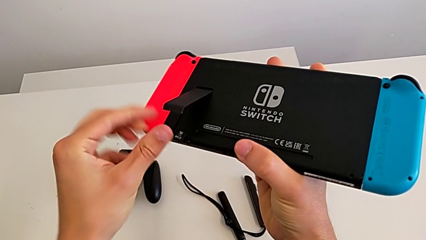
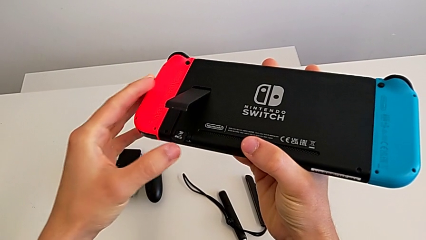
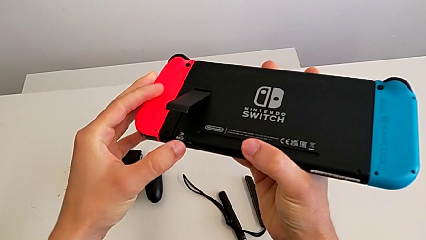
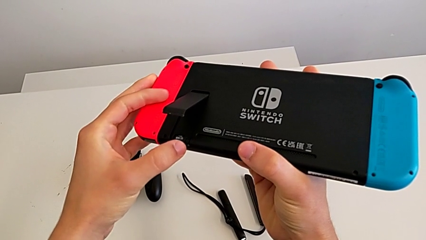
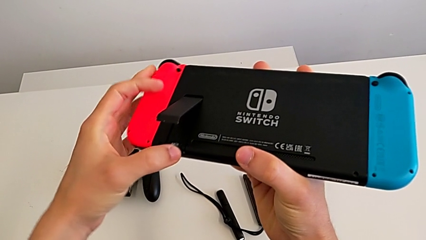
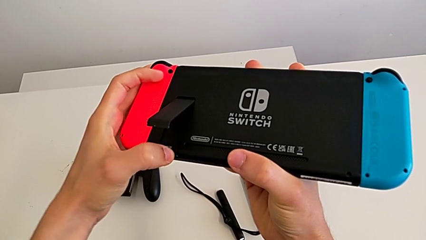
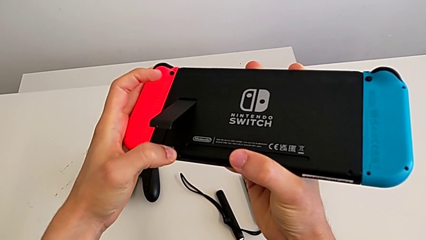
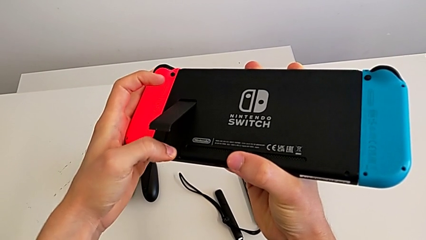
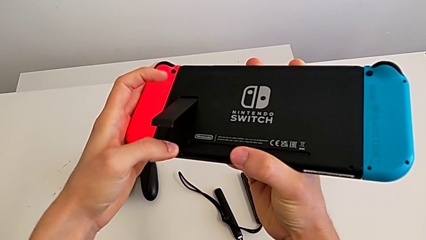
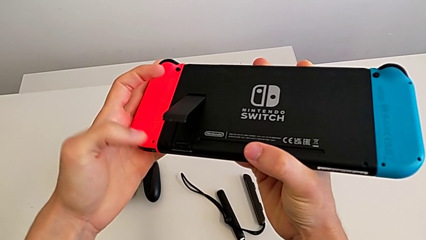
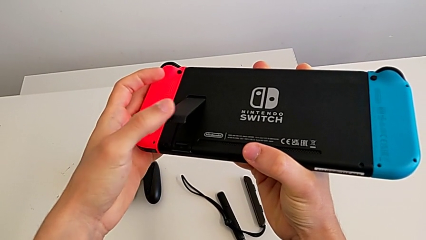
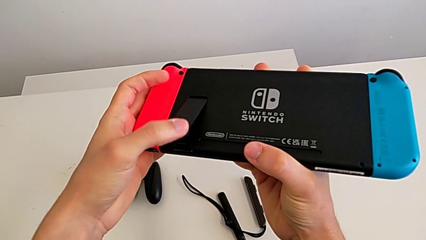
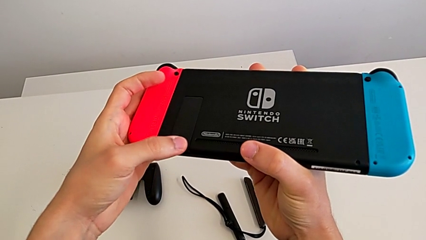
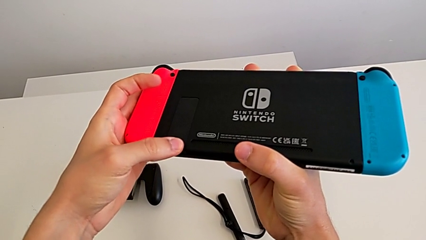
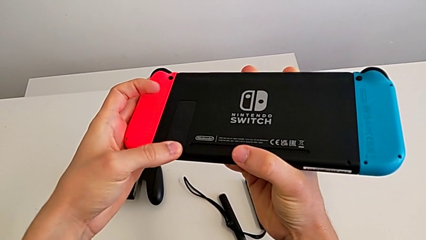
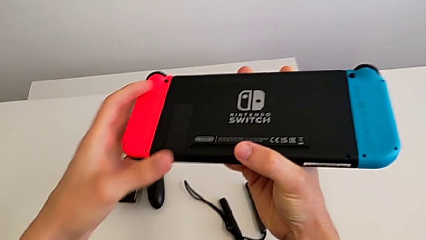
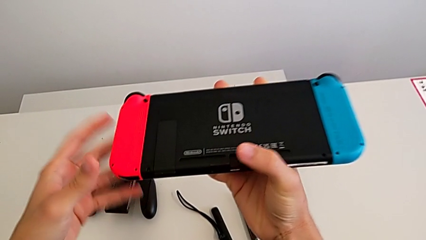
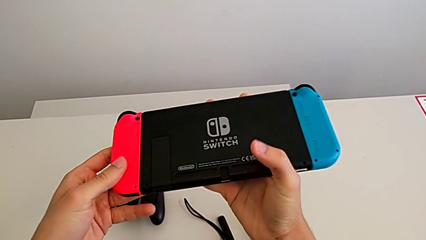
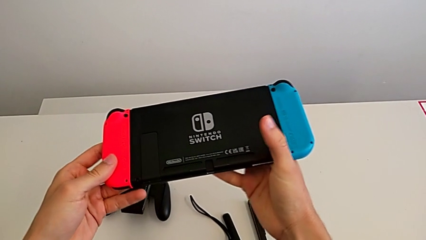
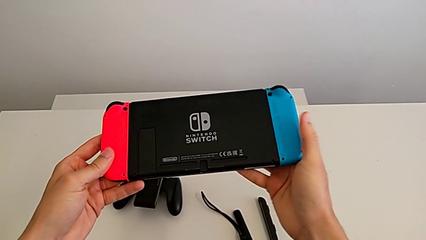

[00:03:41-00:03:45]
The camera wearer is changing their micro SD card. They insert the second SD card, close the kickstand and hold the Nintendo Switch.

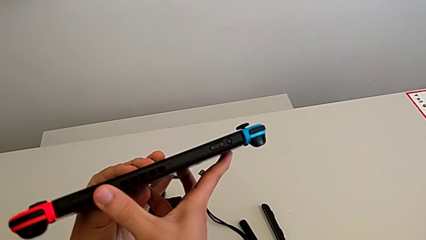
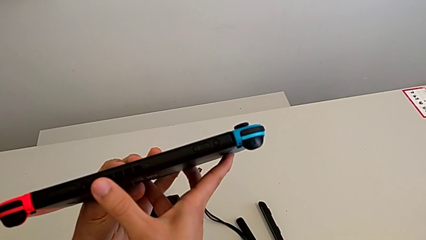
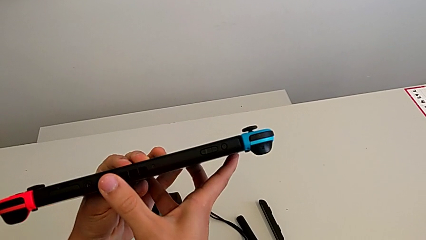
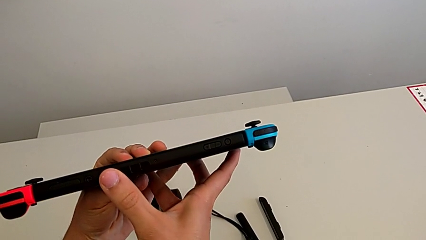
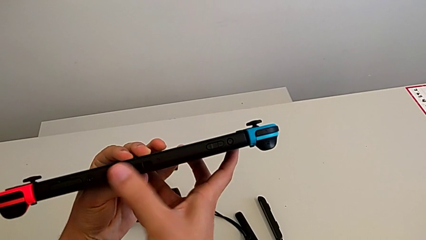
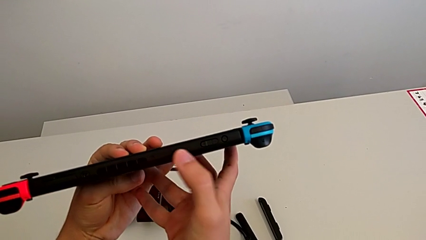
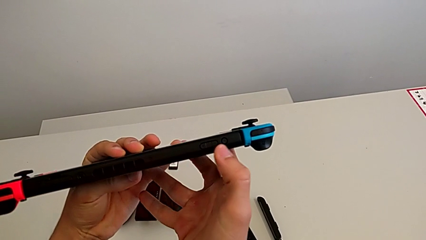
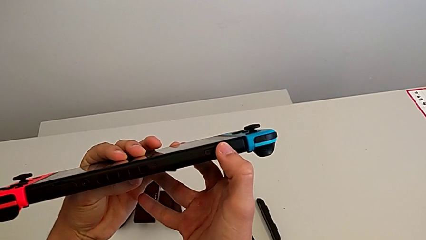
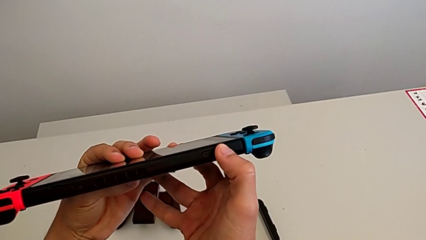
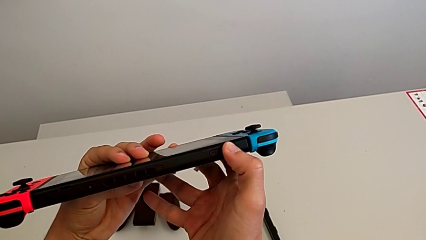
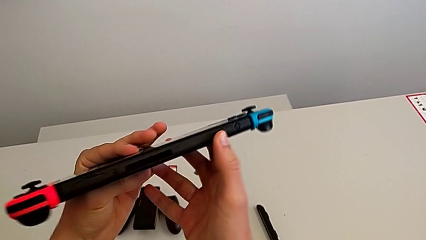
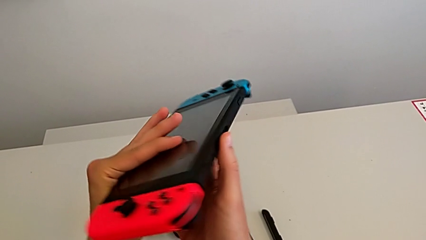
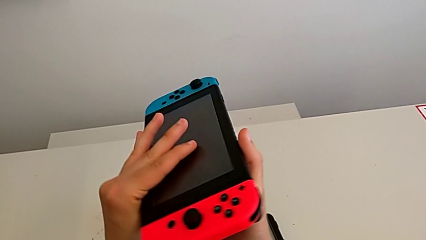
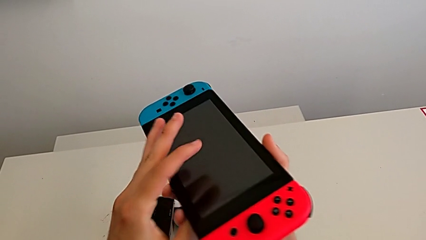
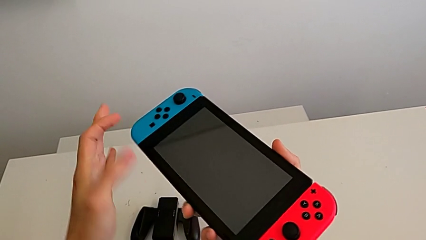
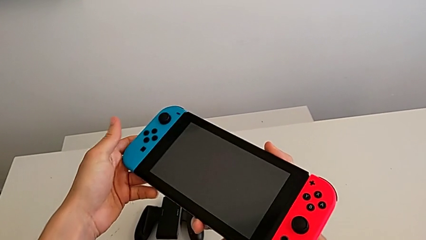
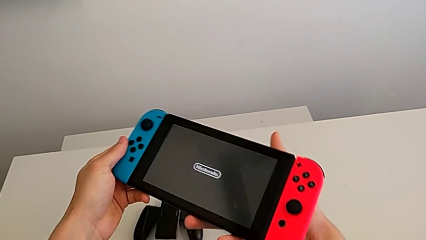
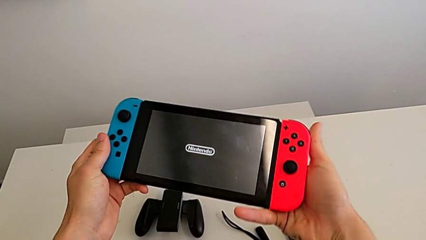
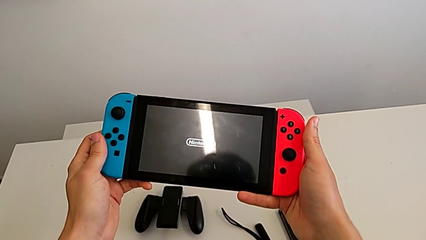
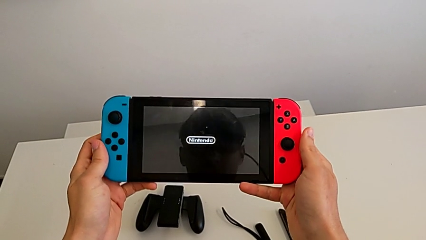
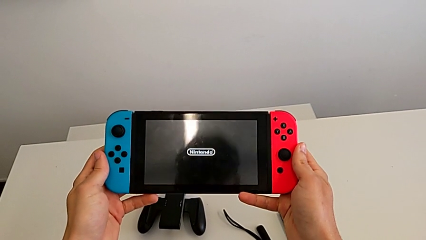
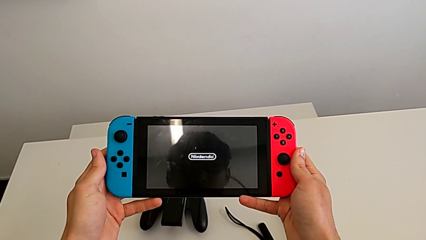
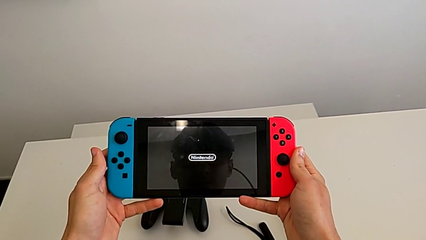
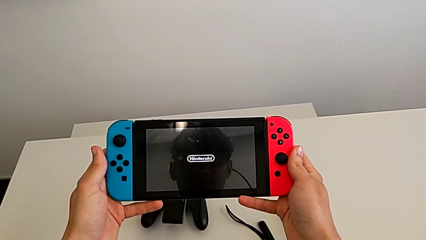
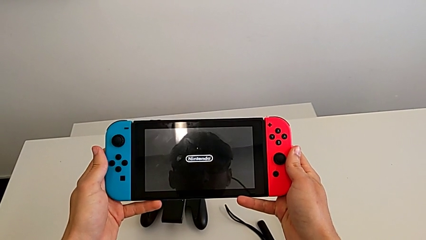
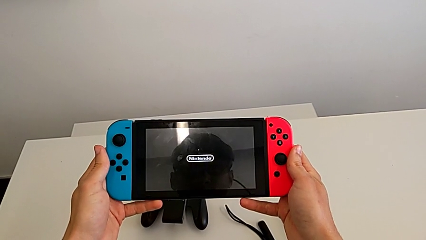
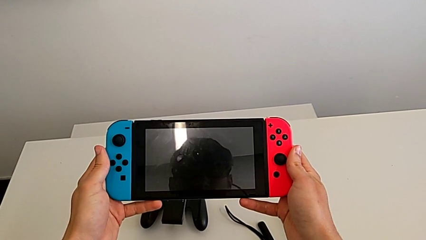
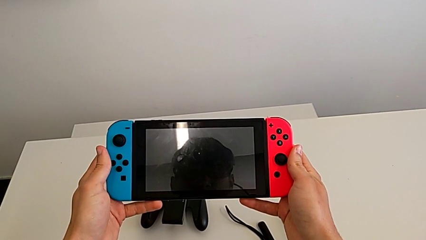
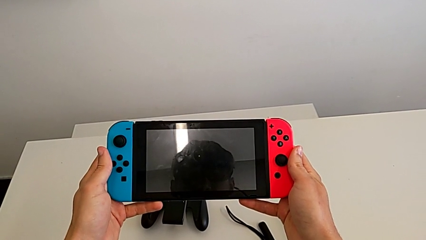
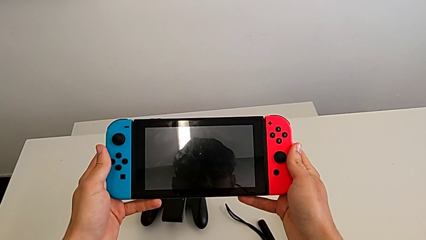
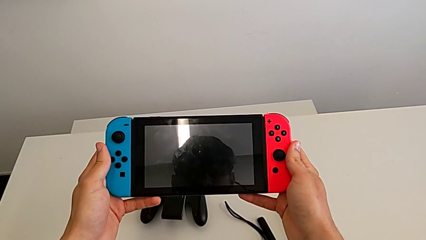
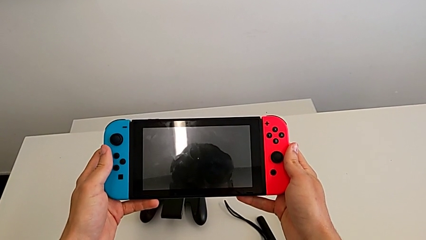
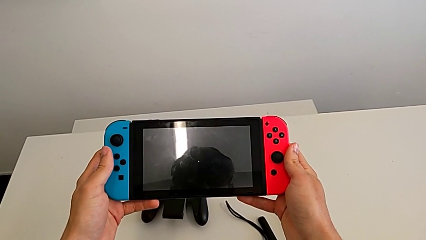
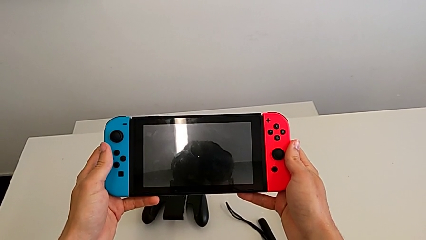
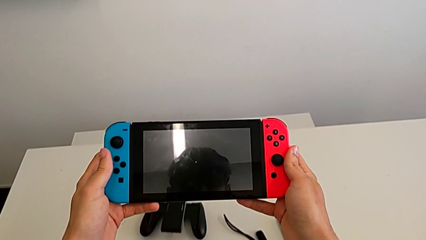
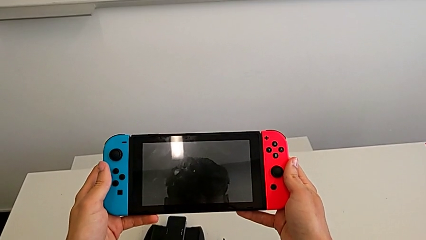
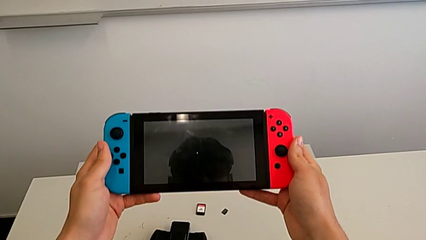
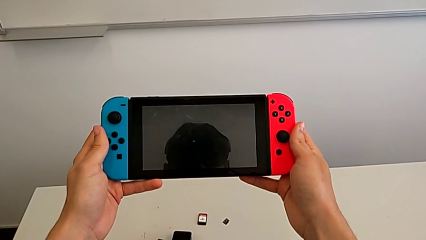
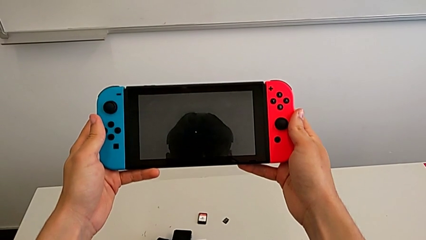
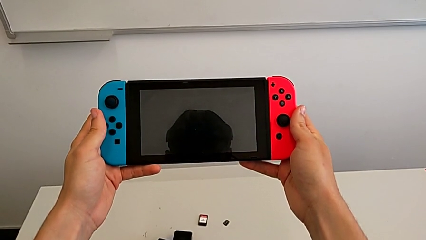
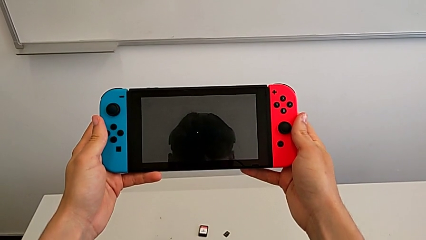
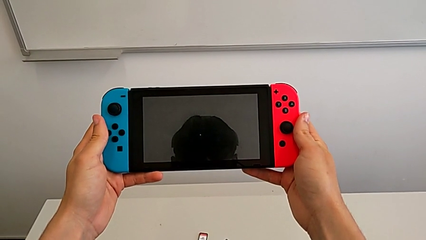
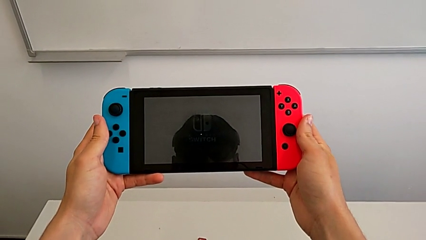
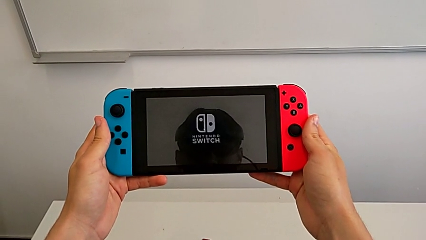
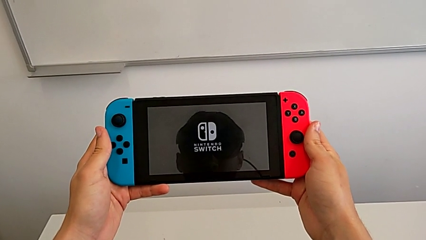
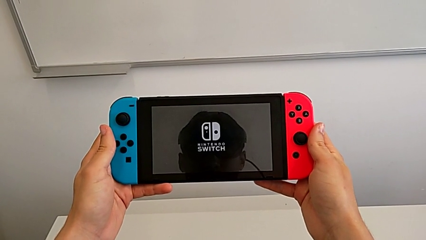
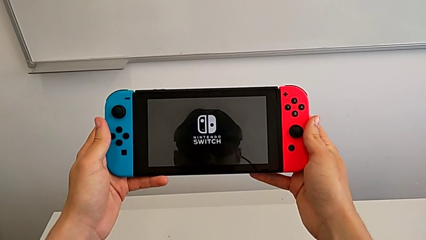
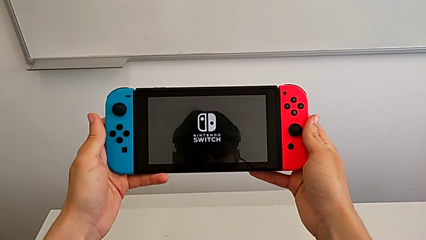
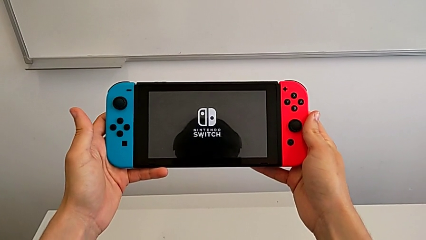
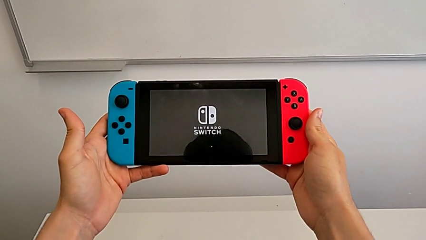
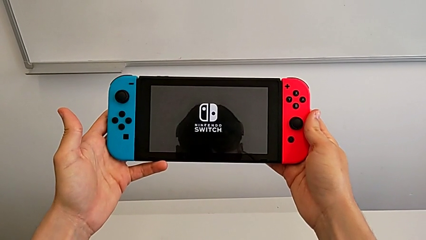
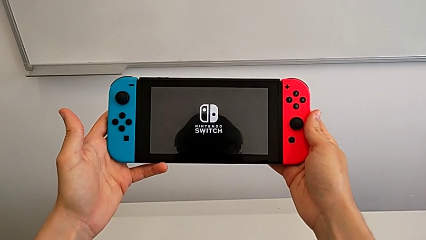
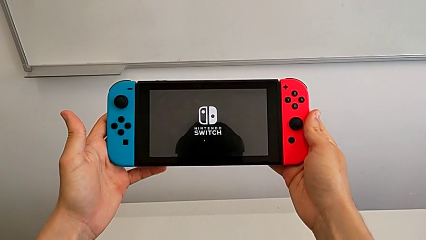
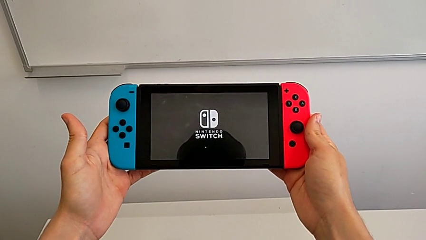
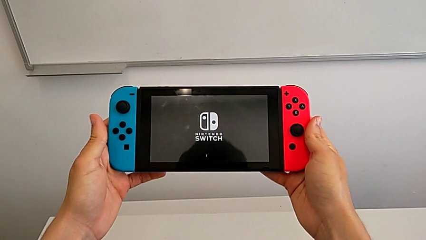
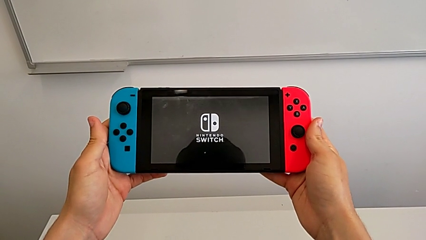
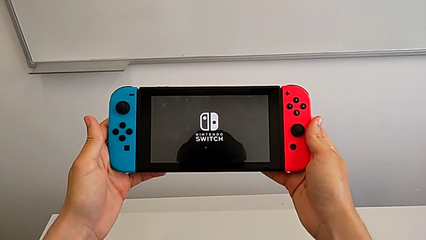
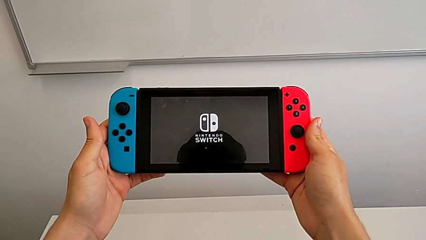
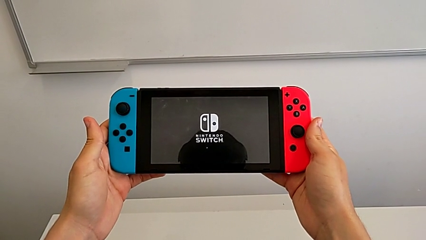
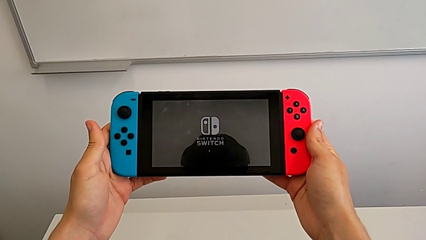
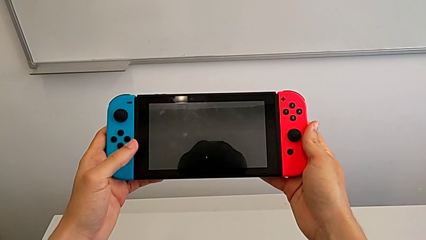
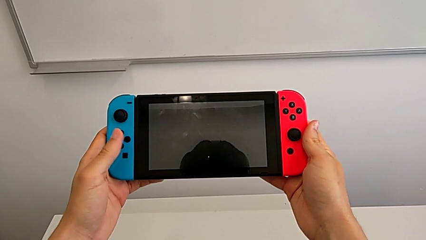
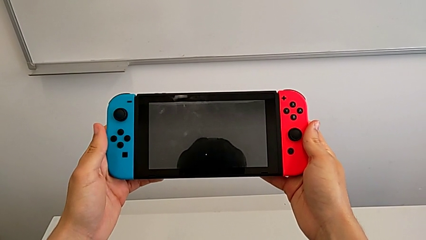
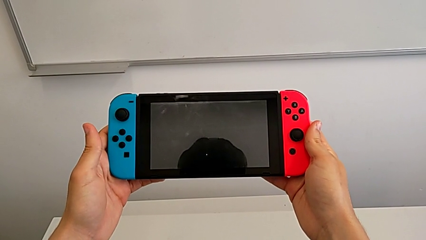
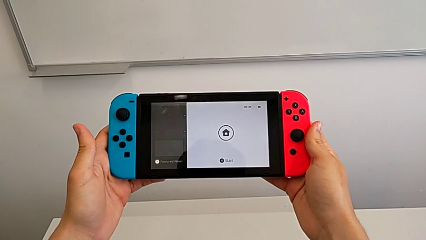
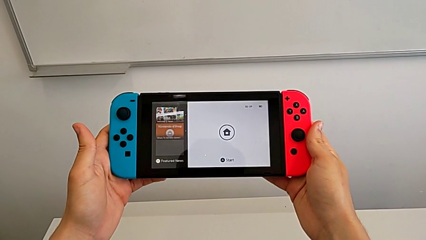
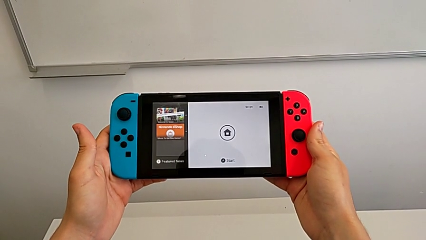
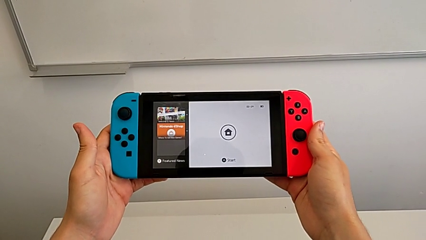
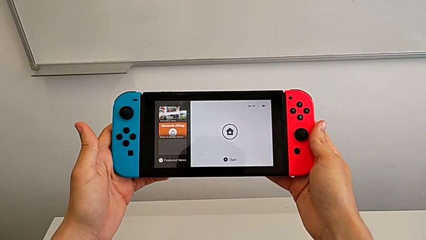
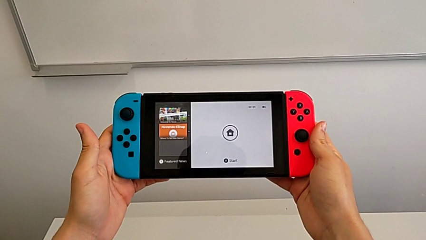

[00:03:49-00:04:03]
The camera wearer turns on their Nintendo Switch. They inspect the Nintendo Switch, push the button, rotate the Nintendo Switch and hold it five times.
